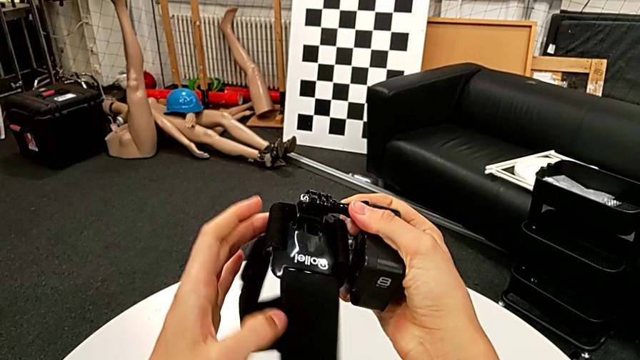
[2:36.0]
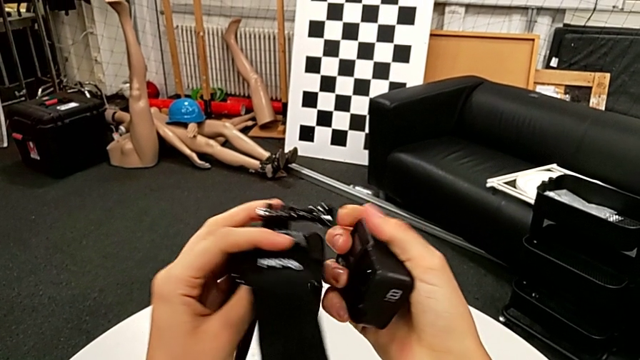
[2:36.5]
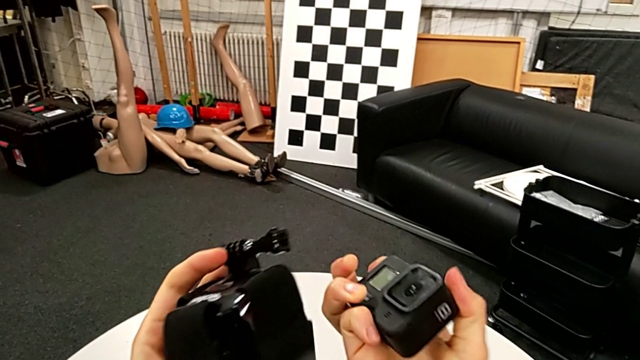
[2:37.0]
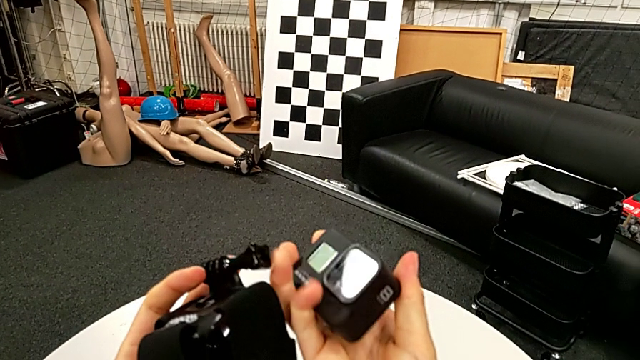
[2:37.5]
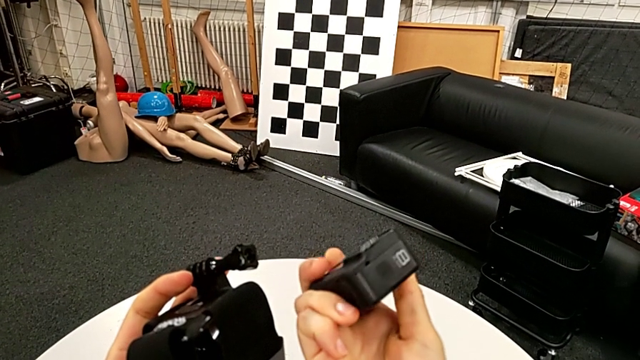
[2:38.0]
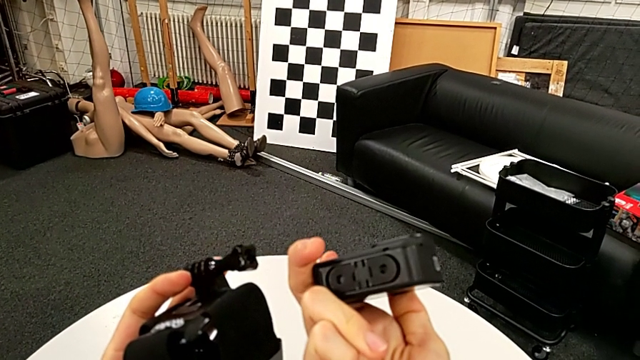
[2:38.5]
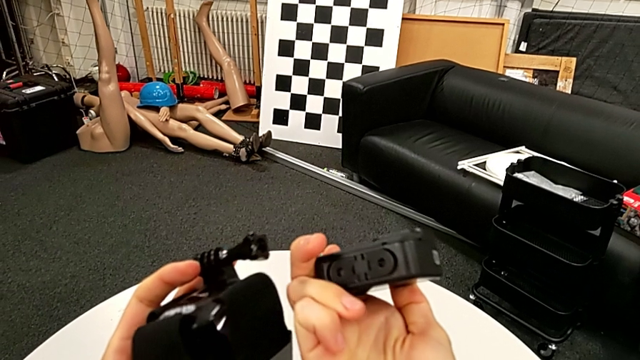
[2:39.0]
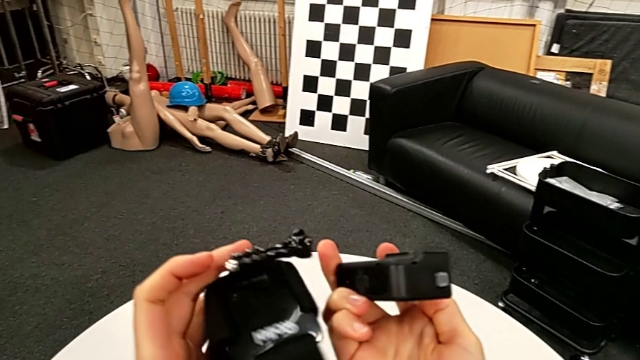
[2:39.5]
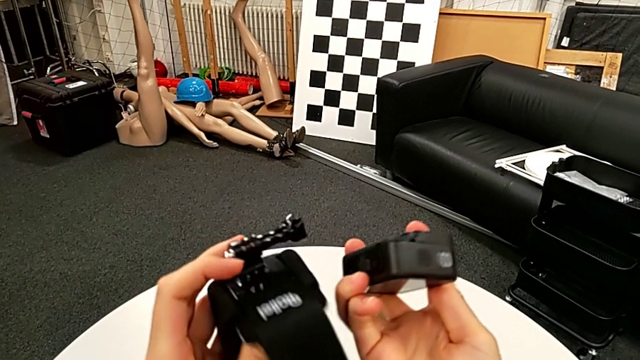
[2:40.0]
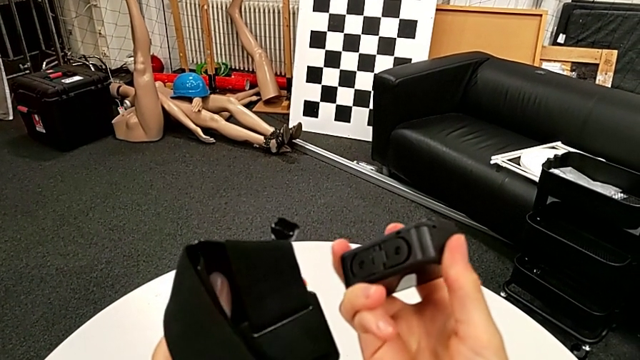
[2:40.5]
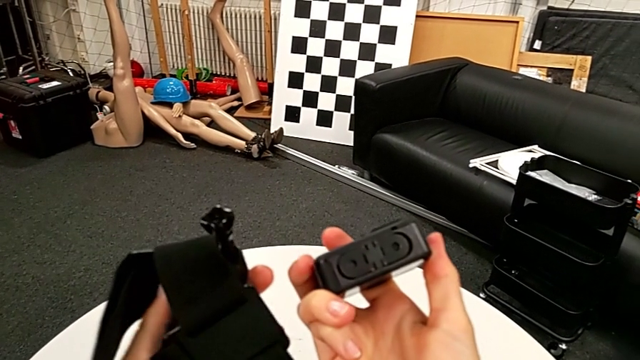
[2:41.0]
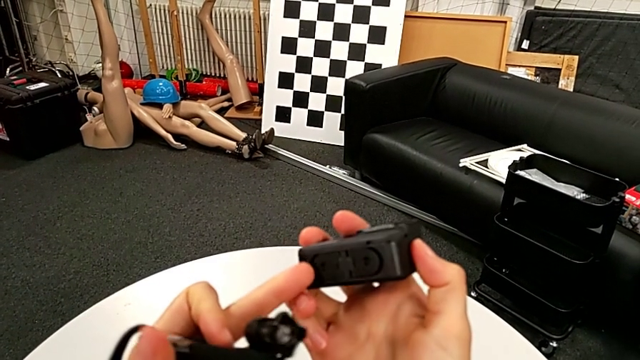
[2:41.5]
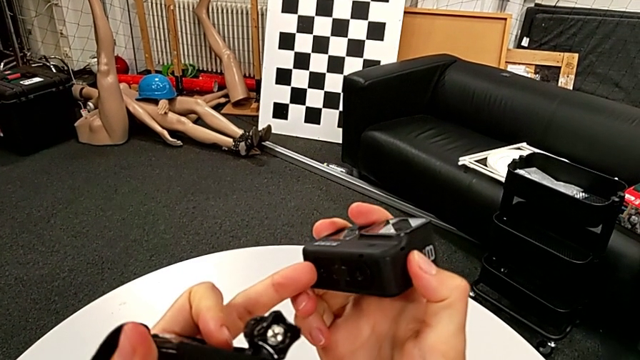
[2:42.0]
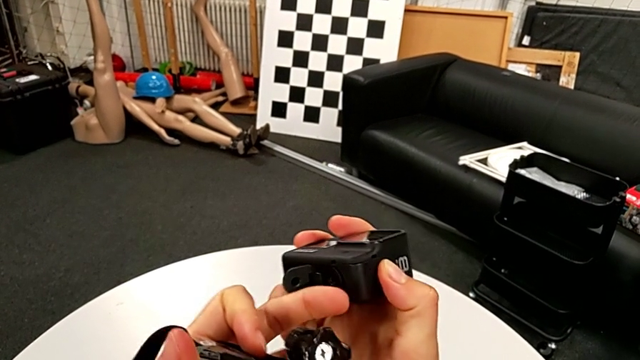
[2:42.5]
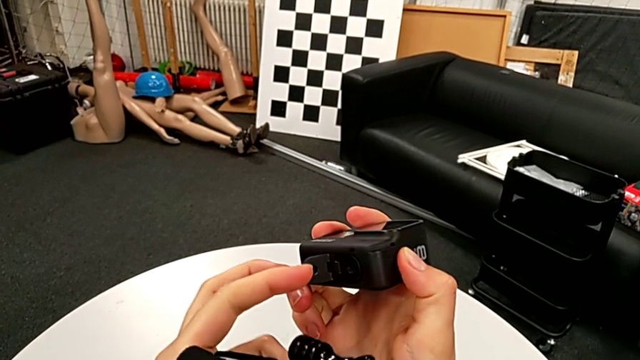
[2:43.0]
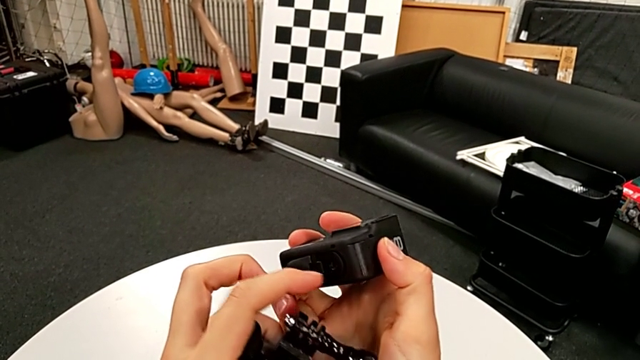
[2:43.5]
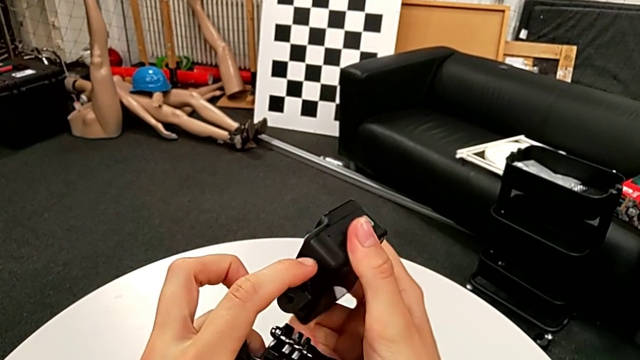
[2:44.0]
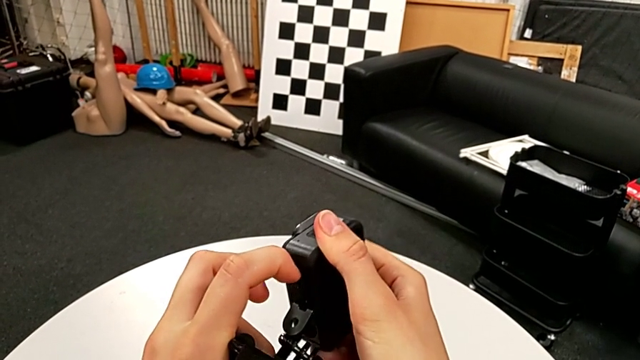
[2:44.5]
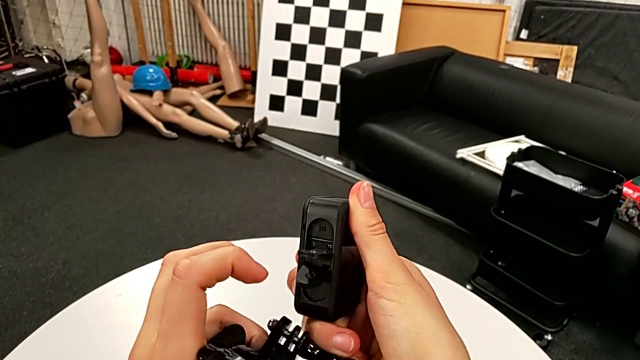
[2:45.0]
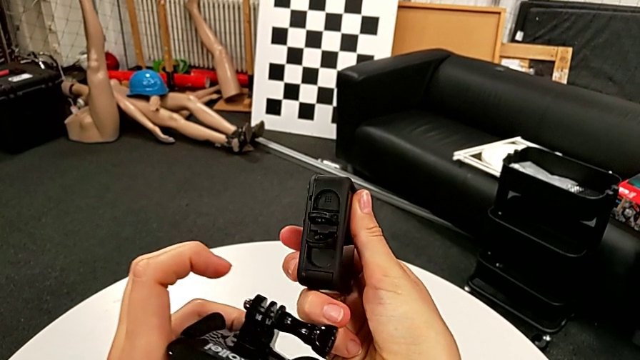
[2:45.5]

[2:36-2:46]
The camera wearer is attaching the GoPro to the strap. They inspect the strap, inspect the GoPro, inspect the strap, pull the mounting peg and inspect it.

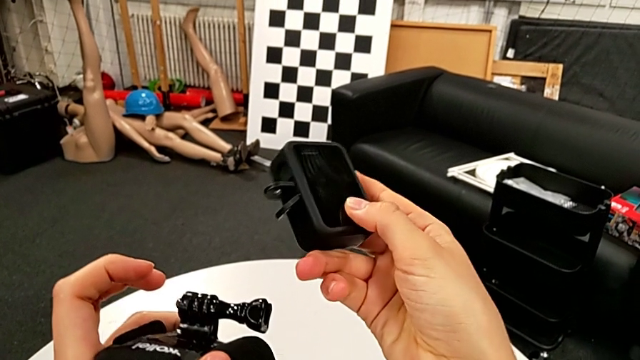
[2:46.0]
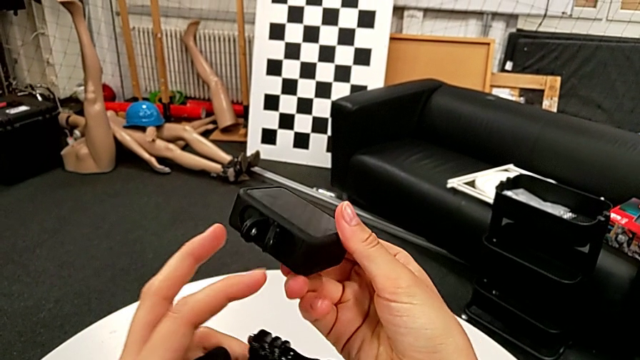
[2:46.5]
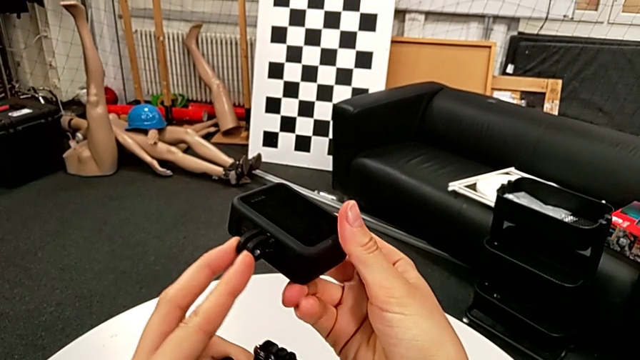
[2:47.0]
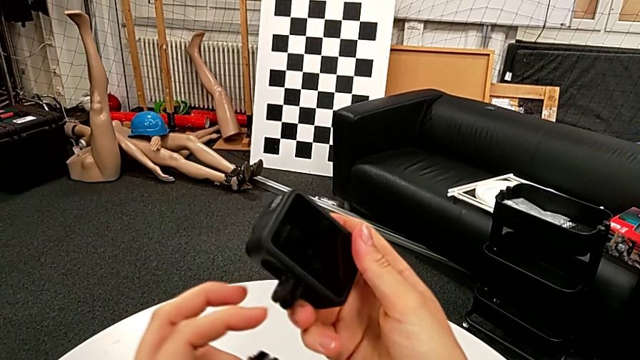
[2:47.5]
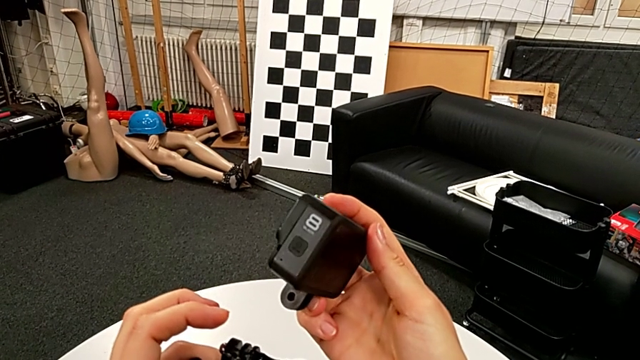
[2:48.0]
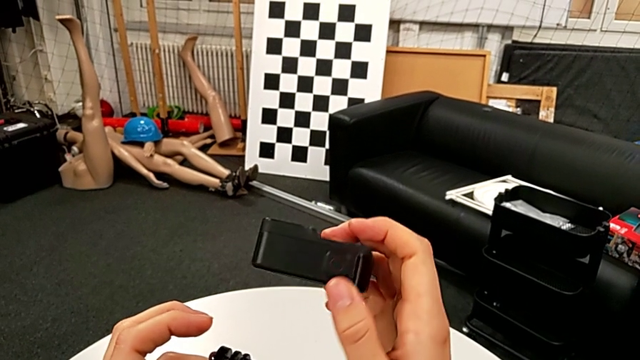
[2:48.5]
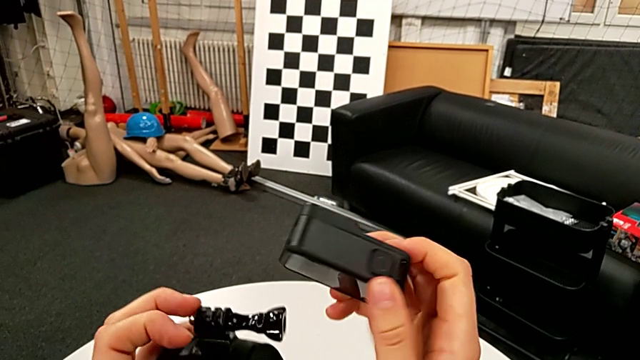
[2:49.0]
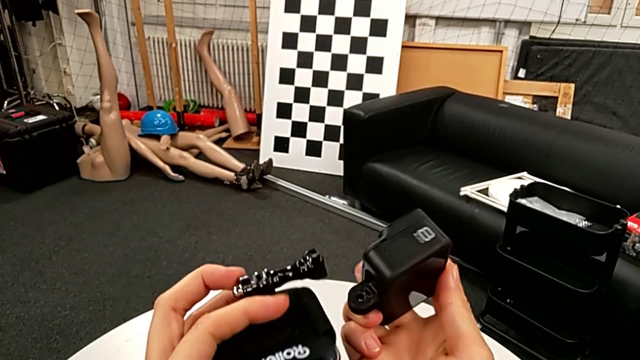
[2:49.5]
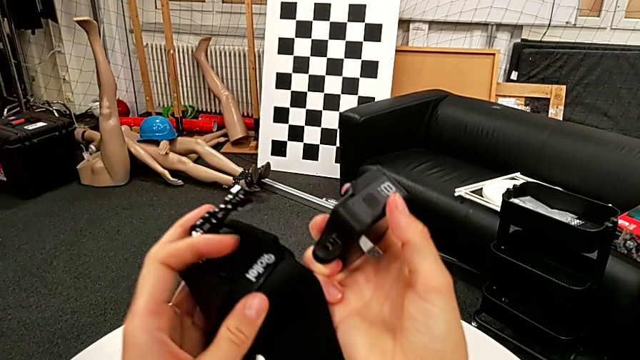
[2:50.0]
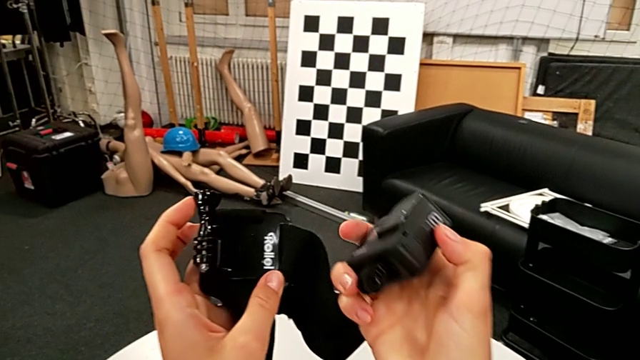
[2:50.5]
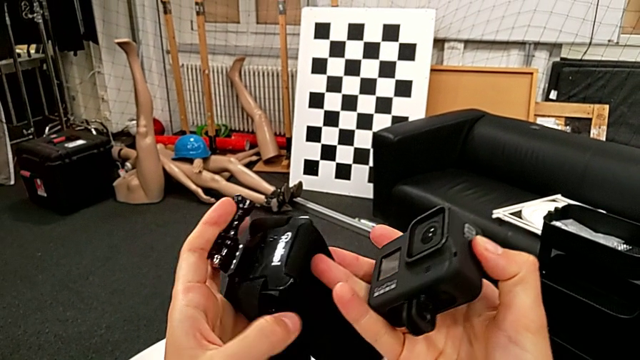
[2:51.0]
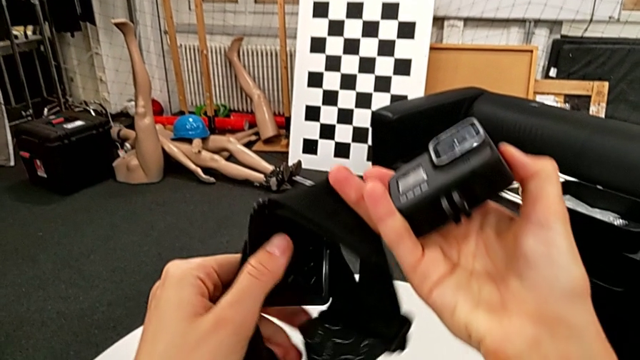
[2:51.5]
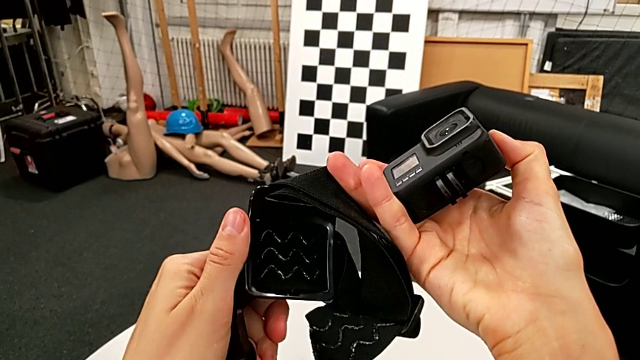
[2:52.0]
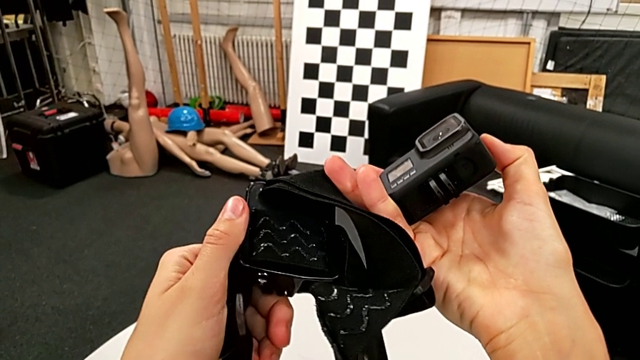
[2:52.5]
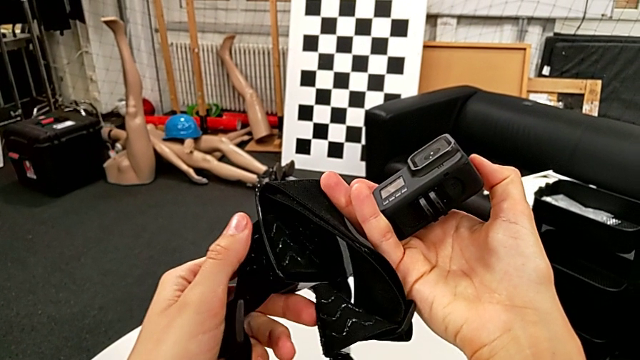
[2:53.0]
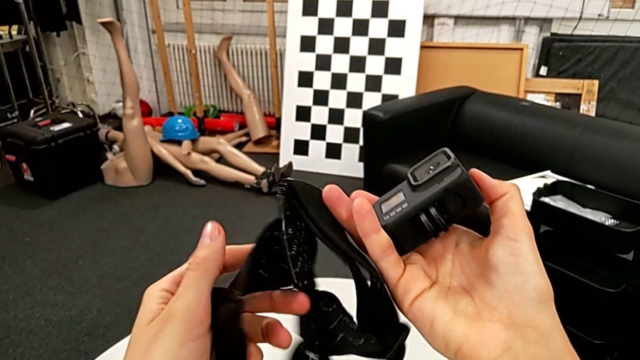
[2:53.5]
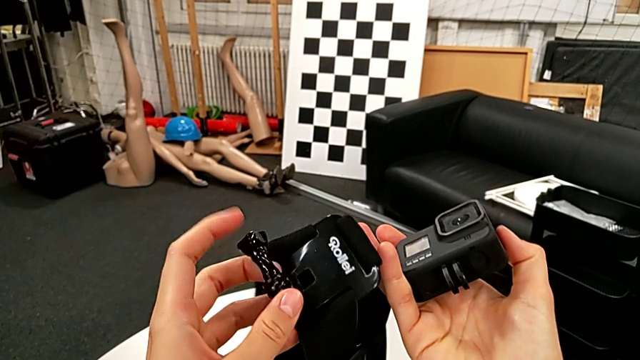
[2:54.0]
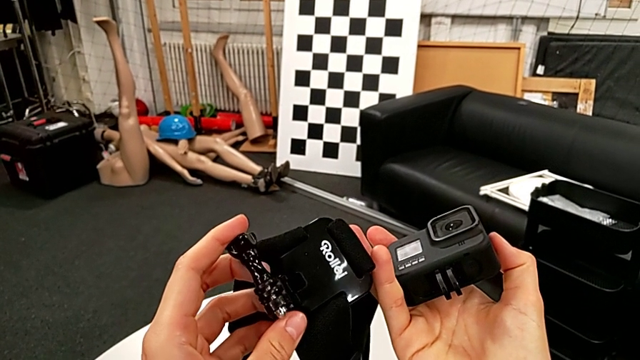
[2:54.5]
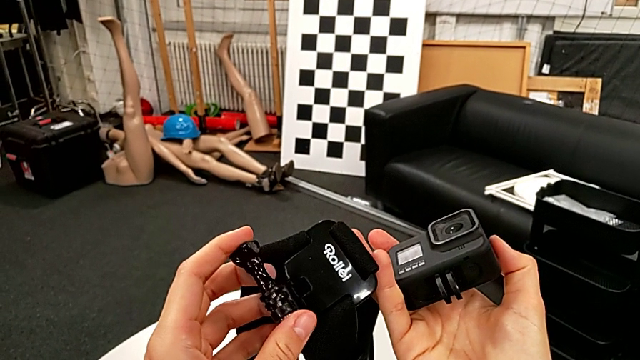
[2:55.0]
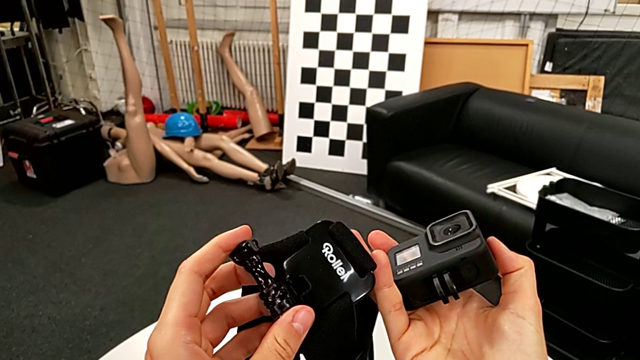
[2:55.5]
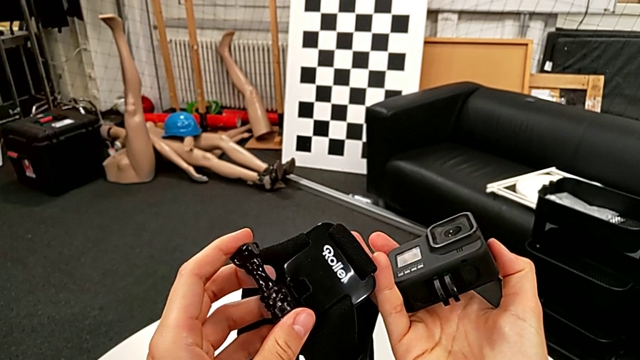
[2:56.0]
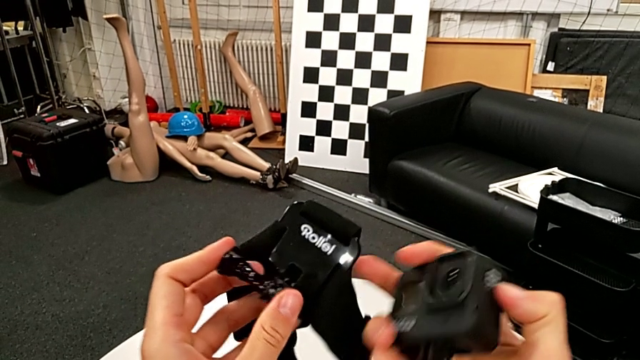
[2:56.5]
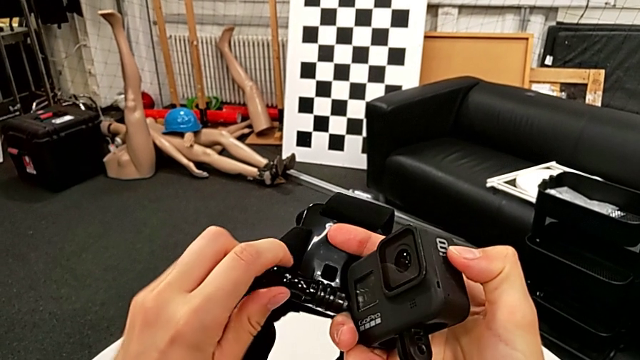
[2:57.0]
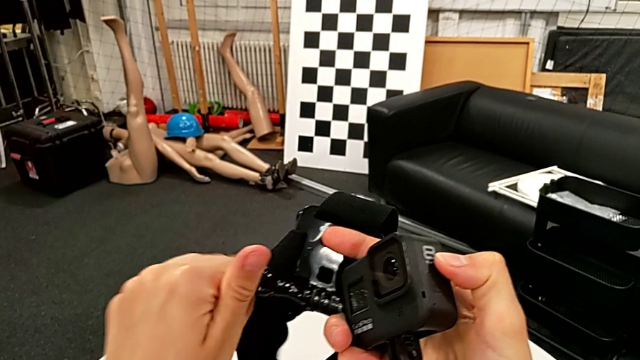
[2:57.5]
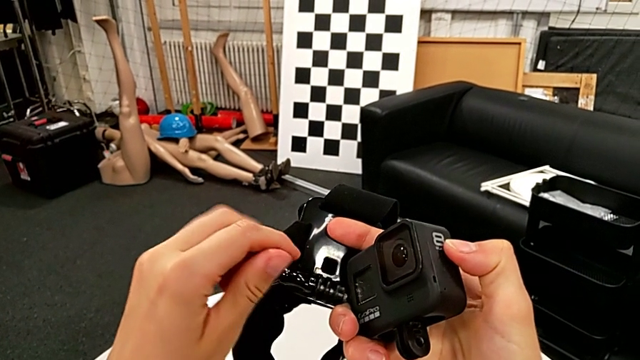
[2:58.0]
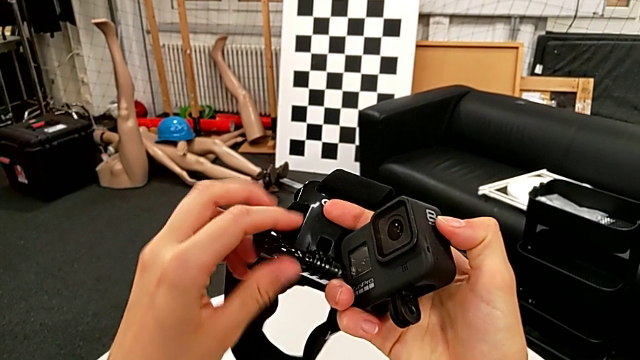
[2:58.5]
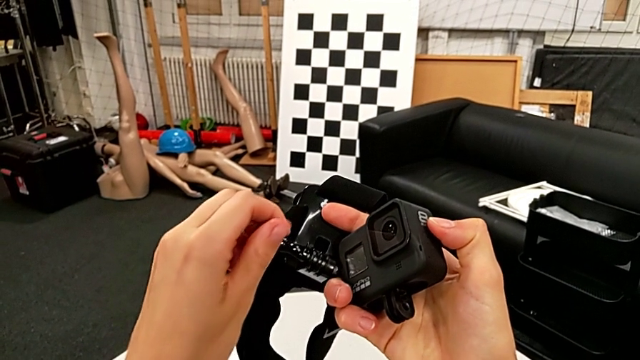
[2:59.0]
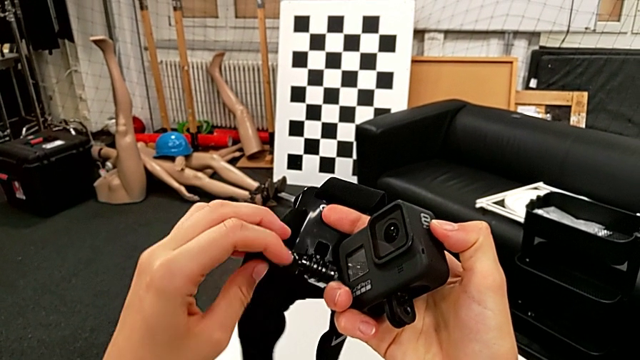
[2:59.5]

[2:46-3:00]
The camera wearer is attaching the GoPro to the strap. They align the mounting peg, wrongly rotate the GoPro and rotate the strap, grab the screw and unscrew it.
